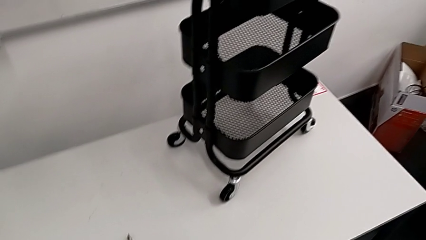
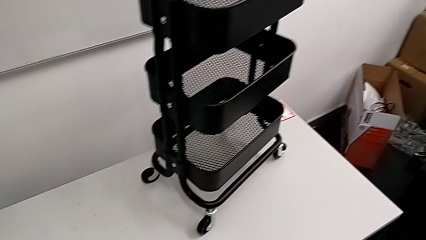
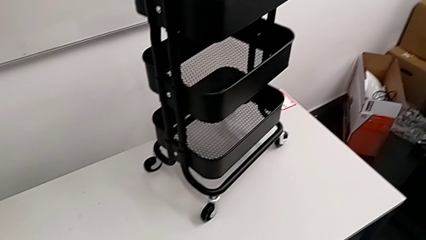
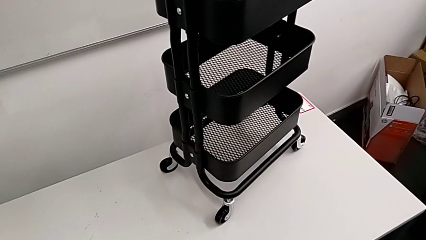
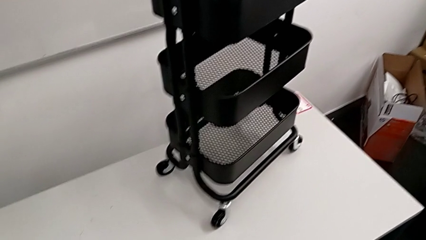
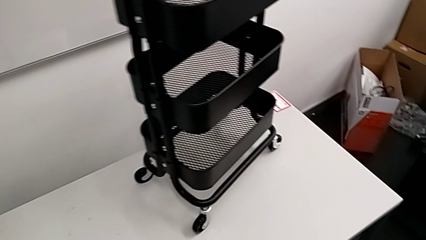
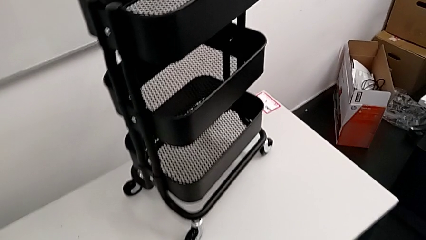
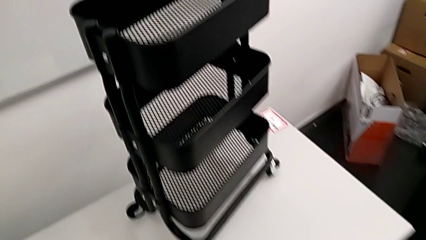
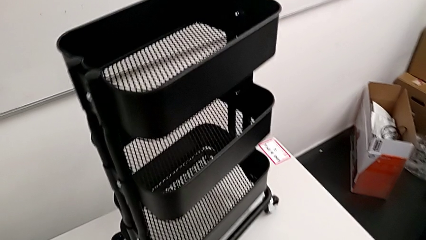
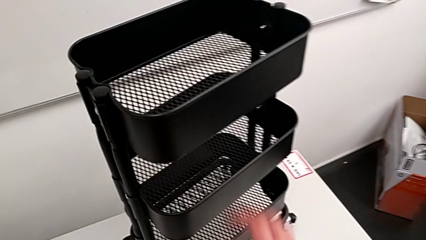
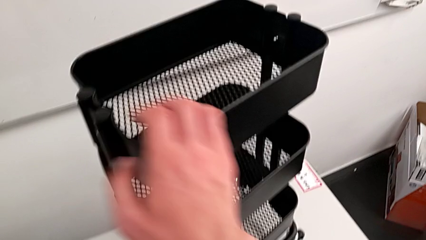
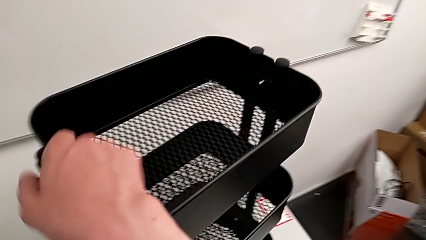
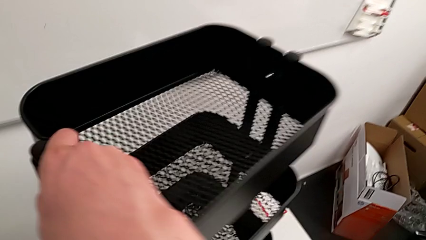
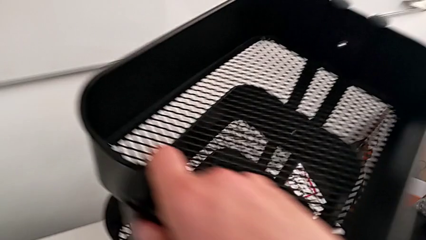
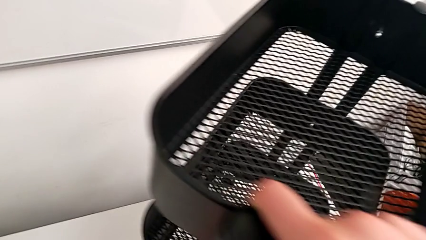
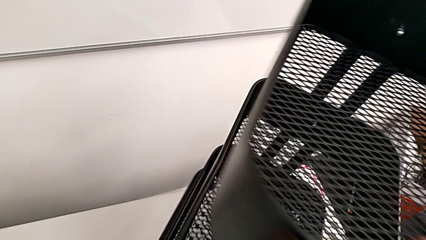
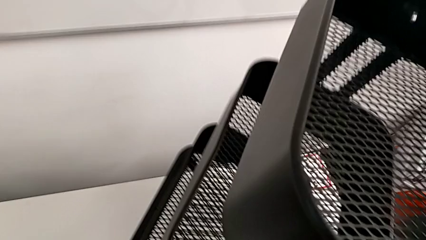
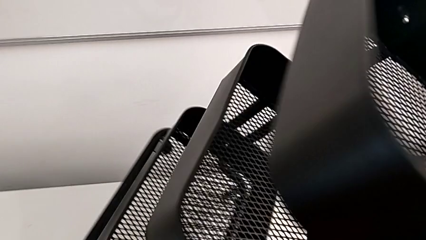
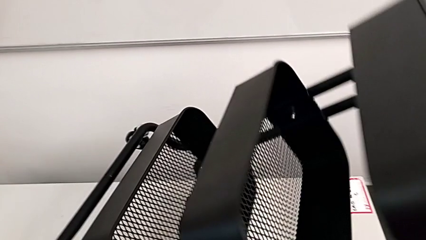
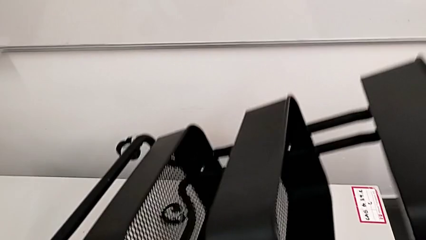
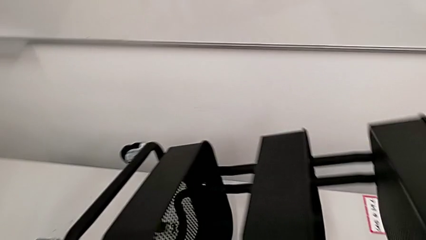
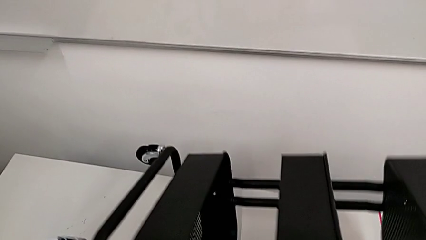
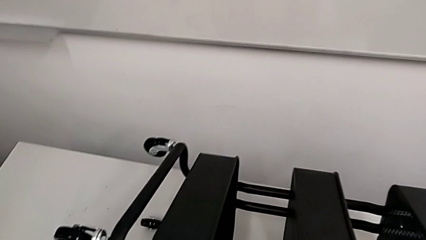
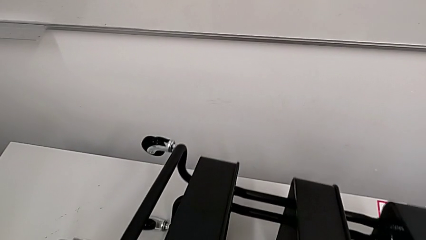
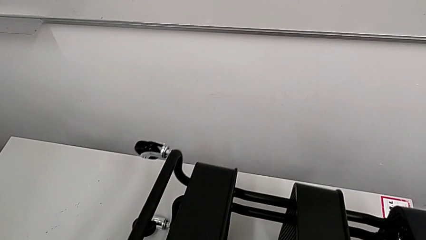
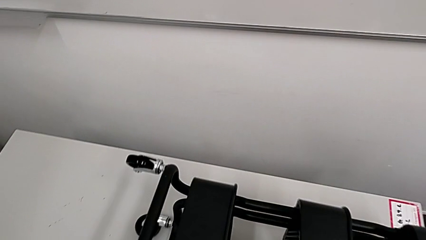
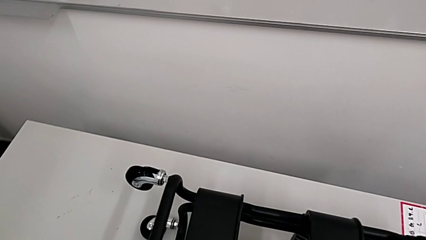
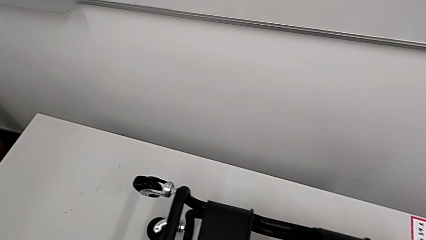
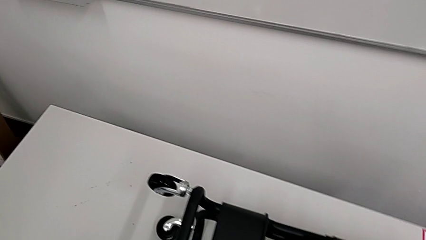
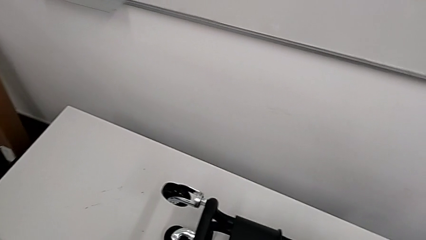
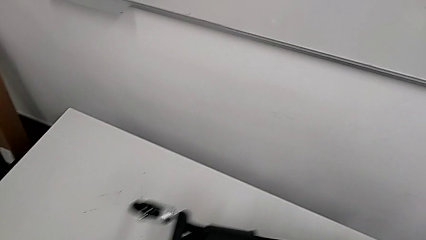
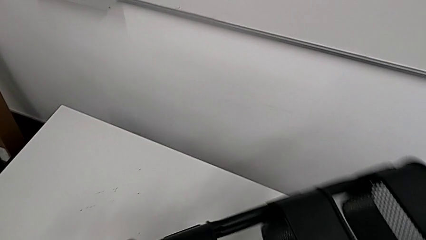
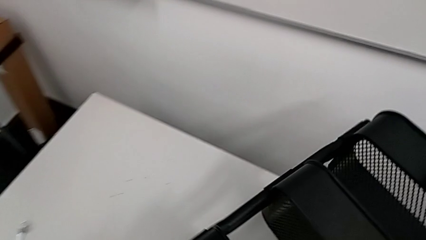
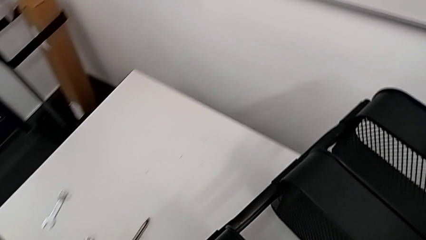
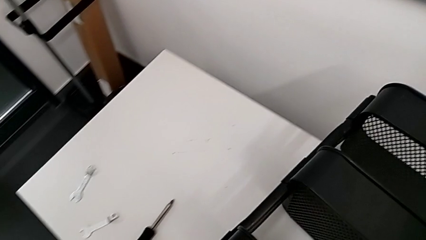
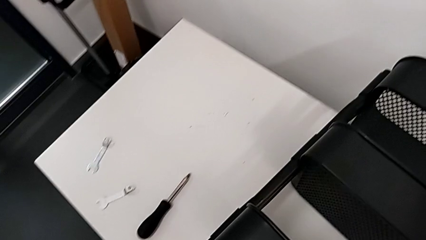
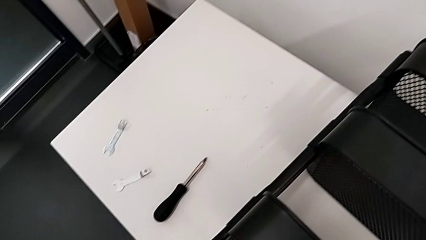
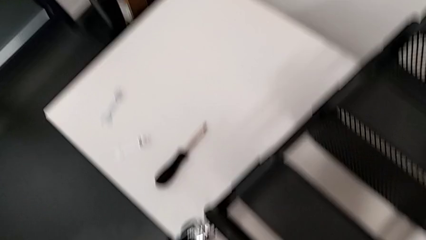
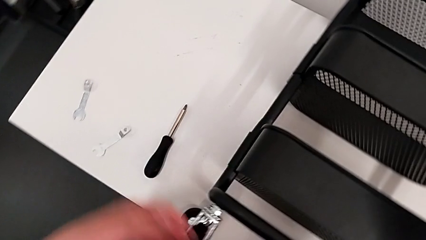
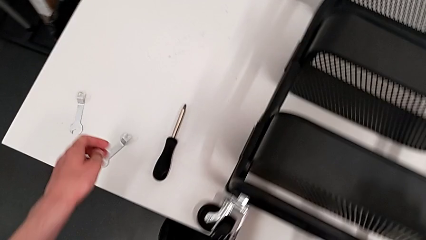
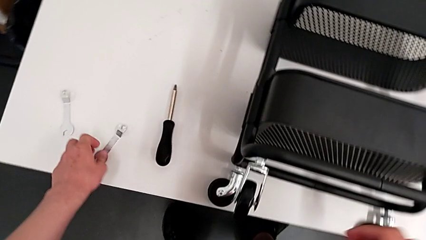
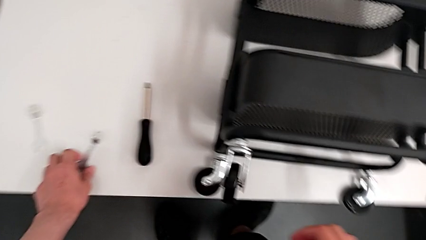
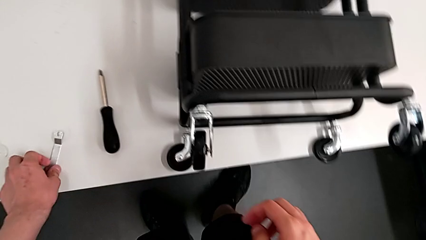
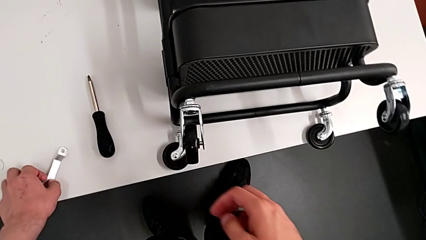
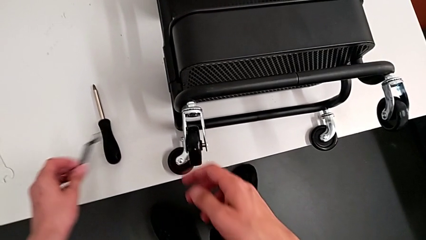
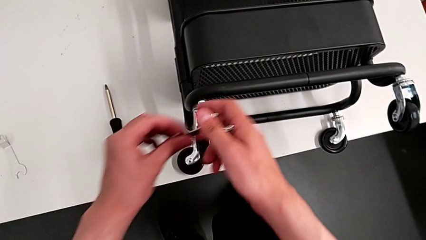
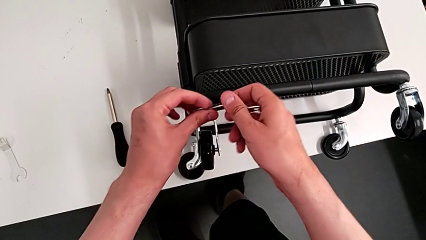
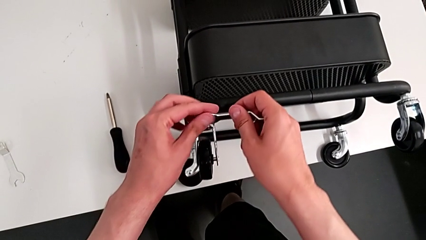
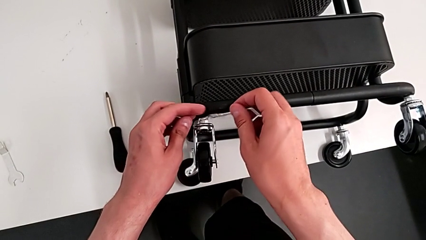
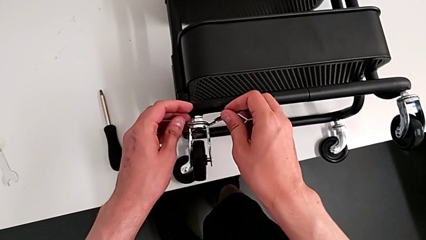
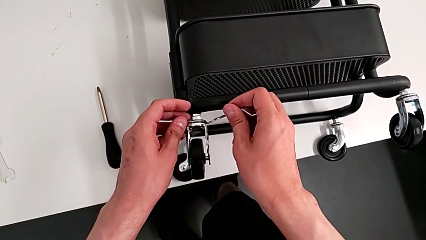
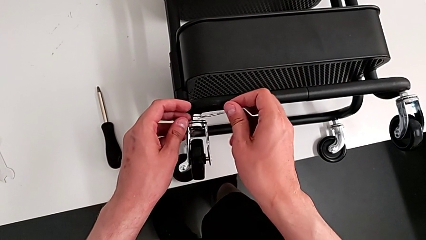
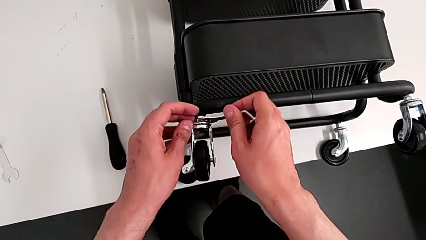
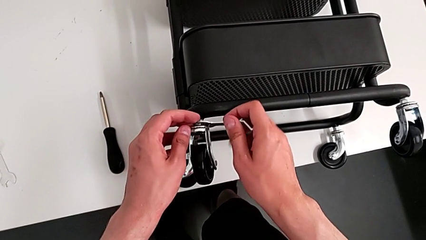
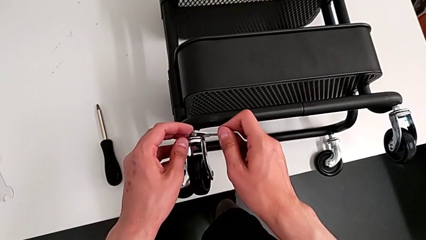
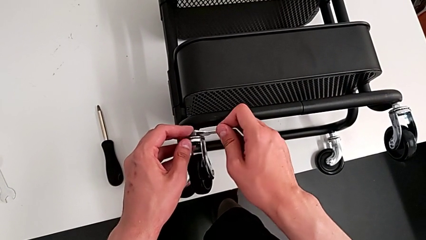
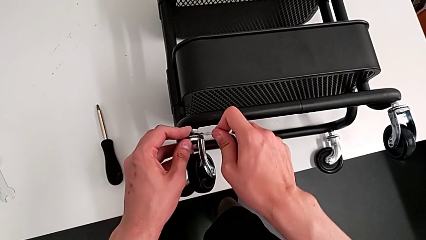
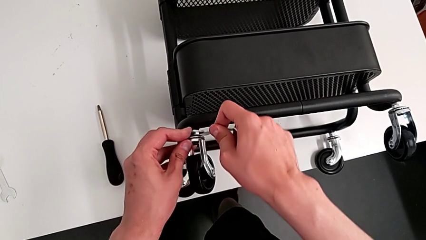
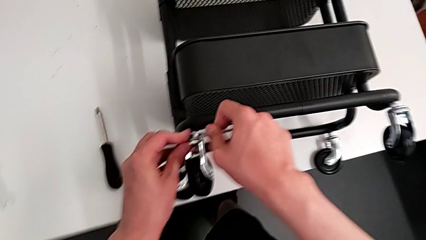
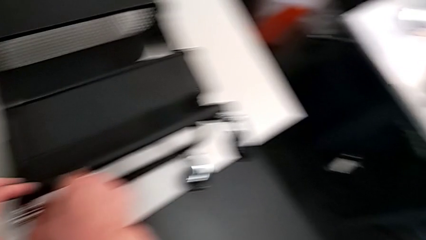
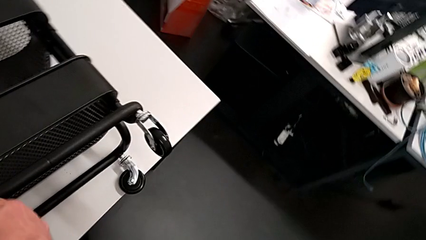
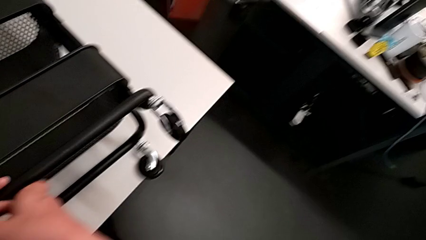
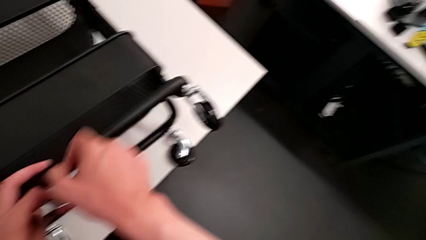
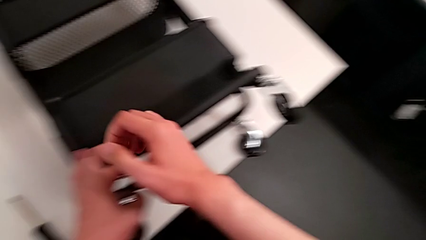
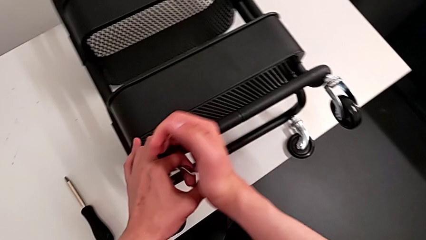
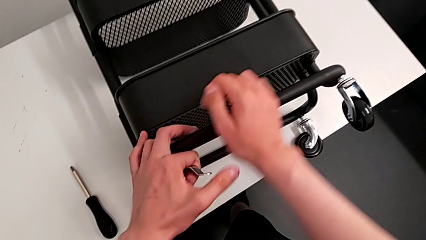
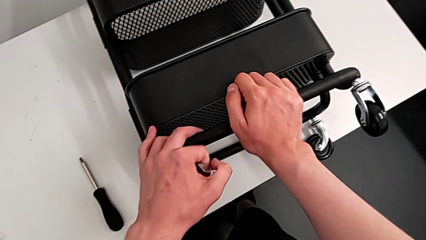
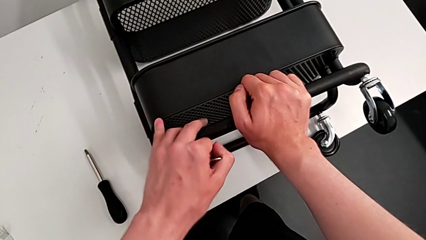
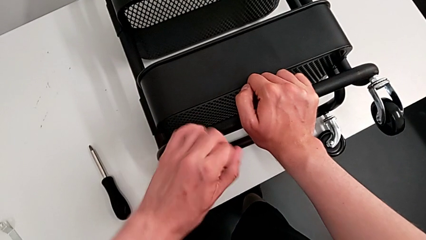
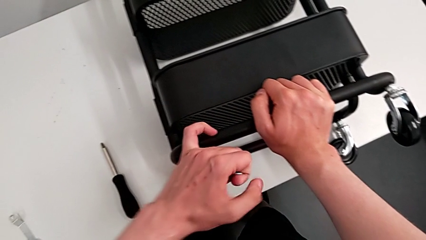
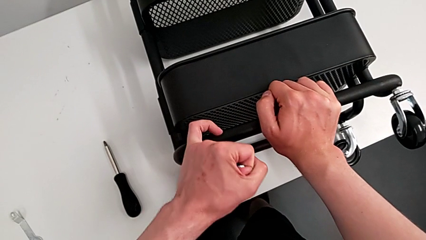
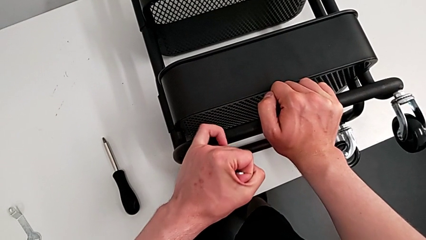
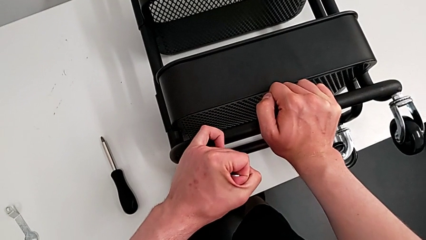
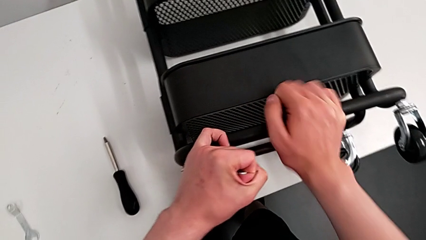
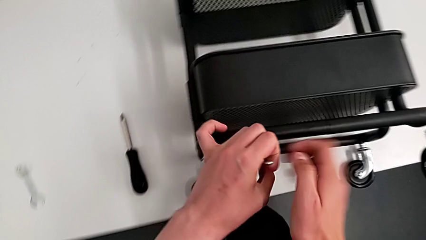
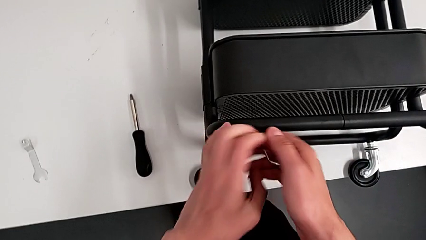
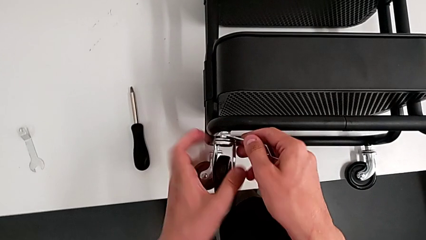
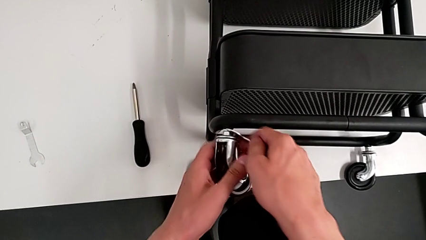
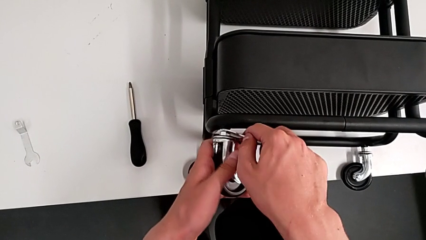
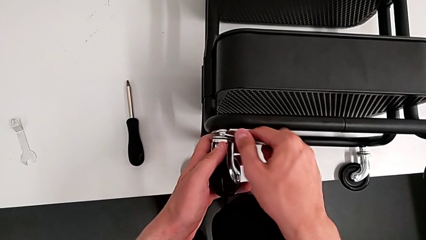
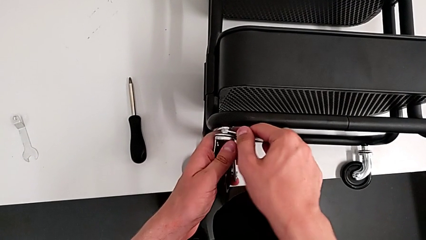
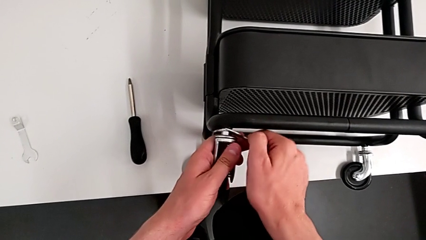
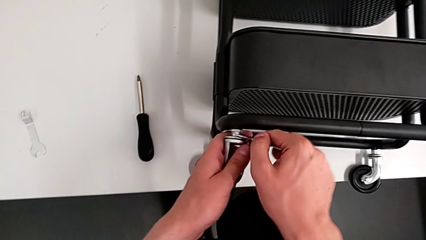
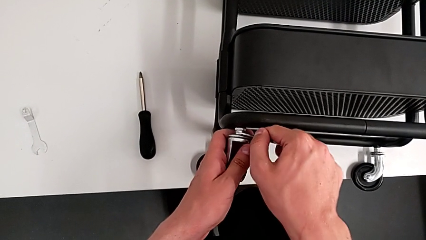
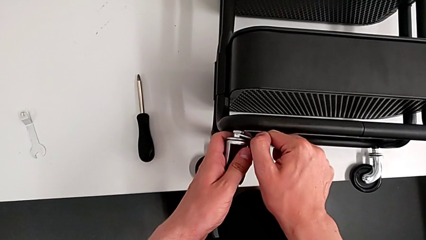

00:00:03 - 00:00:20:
The camera wearer is disassembling the wheels of the shelf. They approach the utility cart, flip it, grab the hexagonal wrench, insert the first hexagonal wrench and begin to wrongly unscrew the hexagon cap nut, pushing in the wrong direction.
